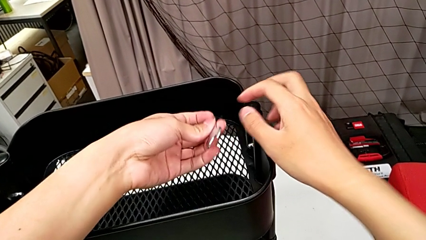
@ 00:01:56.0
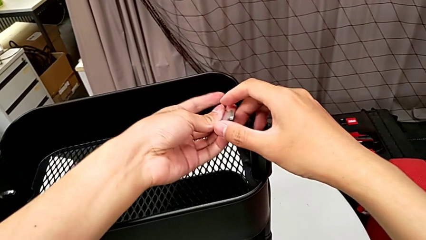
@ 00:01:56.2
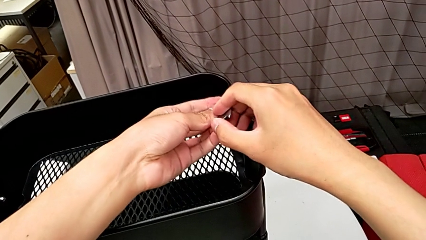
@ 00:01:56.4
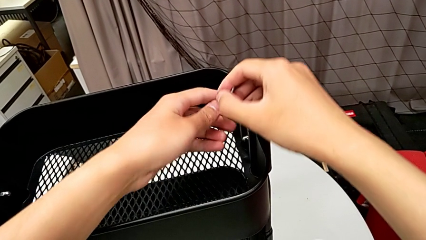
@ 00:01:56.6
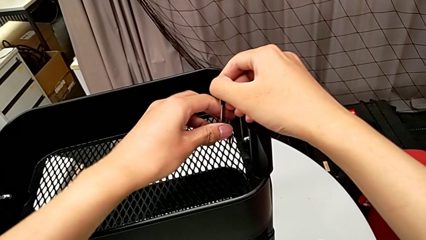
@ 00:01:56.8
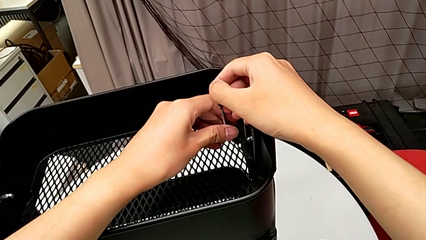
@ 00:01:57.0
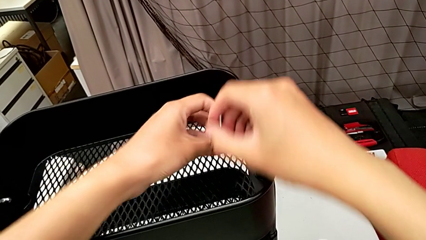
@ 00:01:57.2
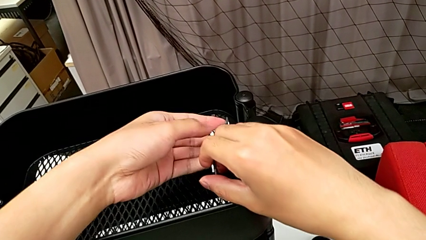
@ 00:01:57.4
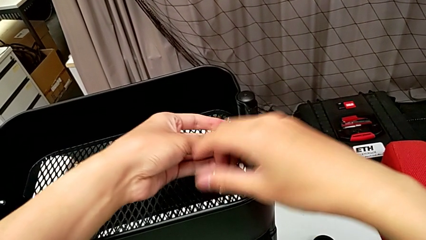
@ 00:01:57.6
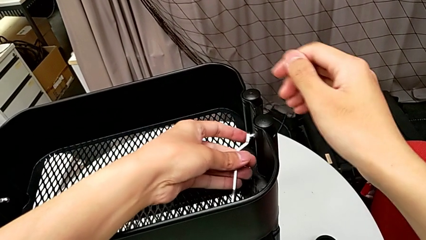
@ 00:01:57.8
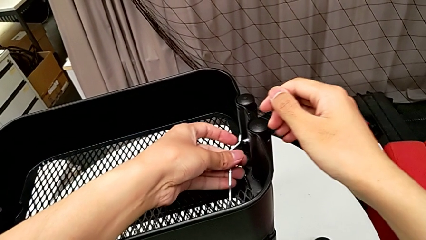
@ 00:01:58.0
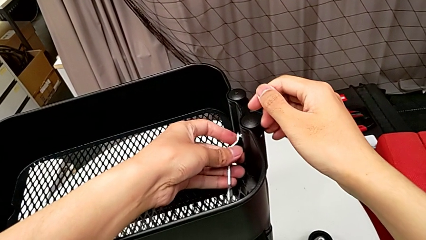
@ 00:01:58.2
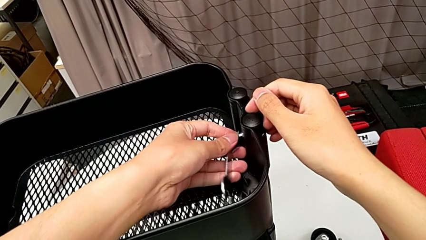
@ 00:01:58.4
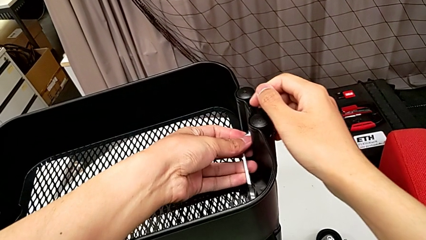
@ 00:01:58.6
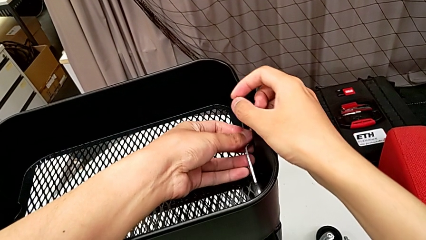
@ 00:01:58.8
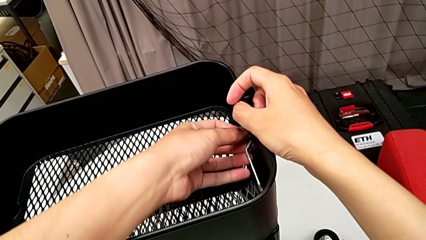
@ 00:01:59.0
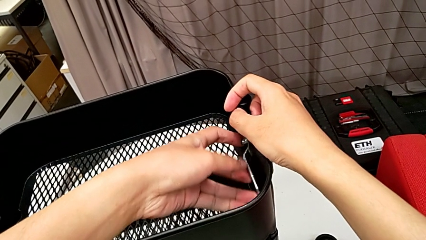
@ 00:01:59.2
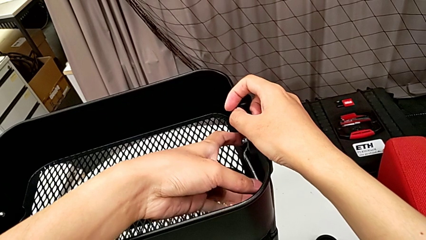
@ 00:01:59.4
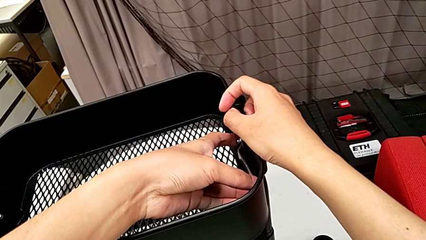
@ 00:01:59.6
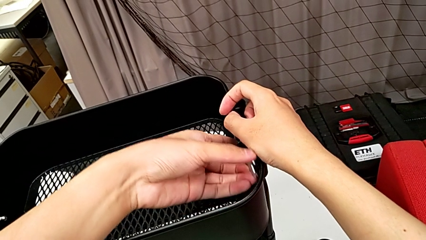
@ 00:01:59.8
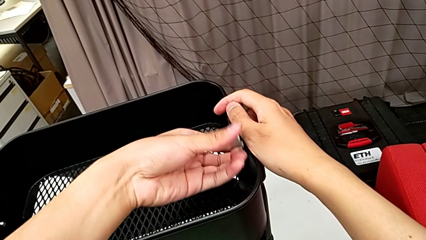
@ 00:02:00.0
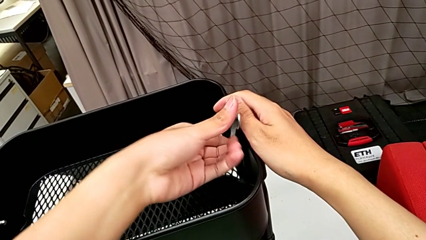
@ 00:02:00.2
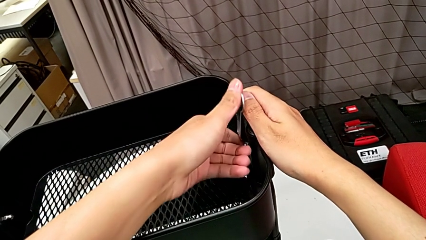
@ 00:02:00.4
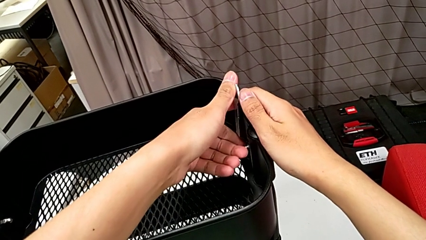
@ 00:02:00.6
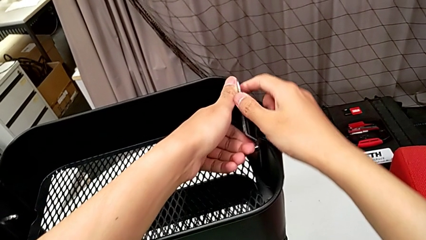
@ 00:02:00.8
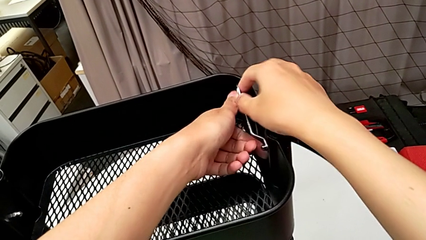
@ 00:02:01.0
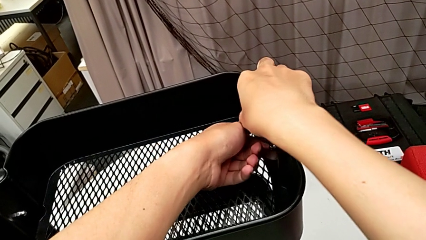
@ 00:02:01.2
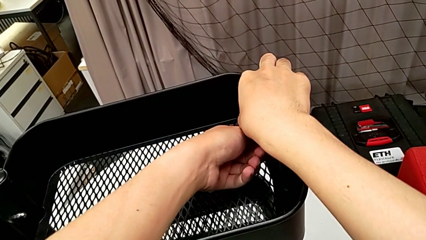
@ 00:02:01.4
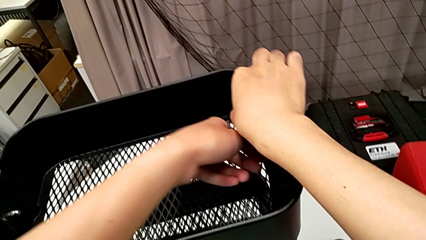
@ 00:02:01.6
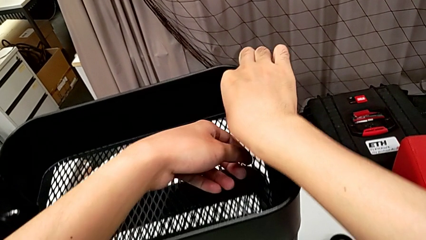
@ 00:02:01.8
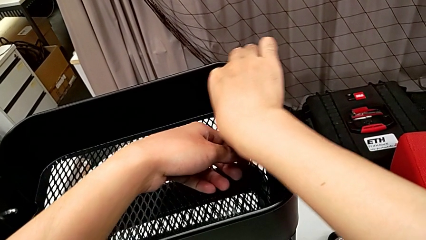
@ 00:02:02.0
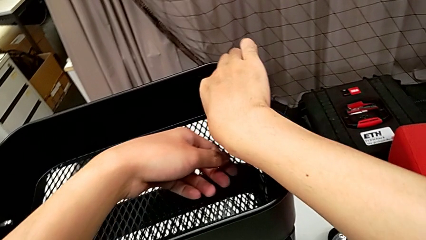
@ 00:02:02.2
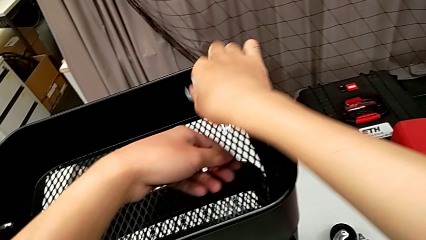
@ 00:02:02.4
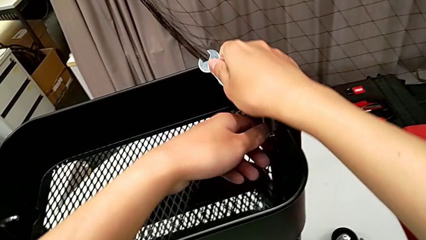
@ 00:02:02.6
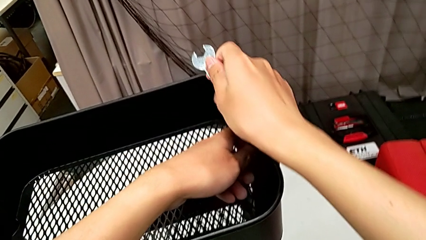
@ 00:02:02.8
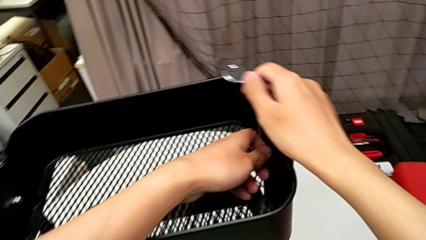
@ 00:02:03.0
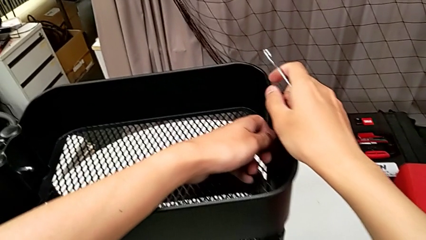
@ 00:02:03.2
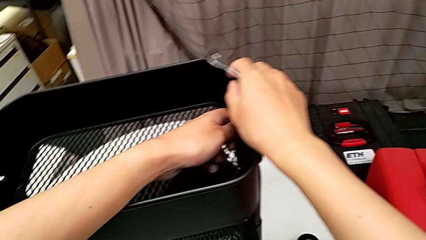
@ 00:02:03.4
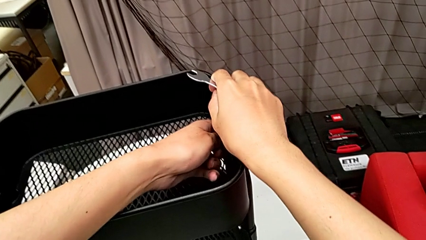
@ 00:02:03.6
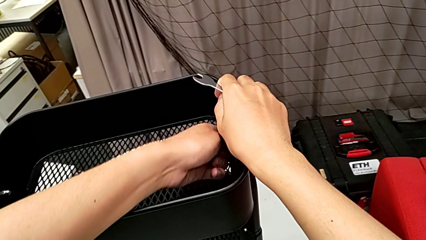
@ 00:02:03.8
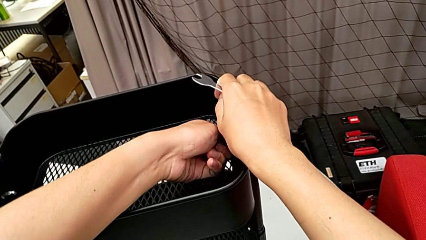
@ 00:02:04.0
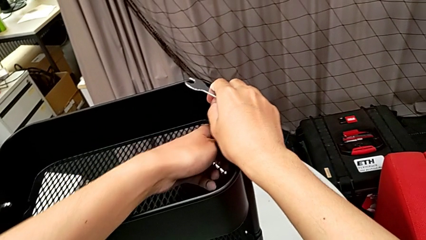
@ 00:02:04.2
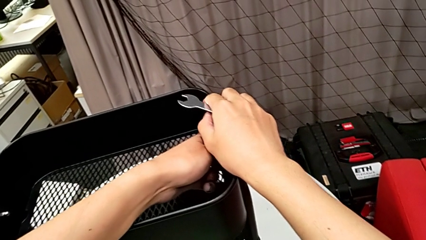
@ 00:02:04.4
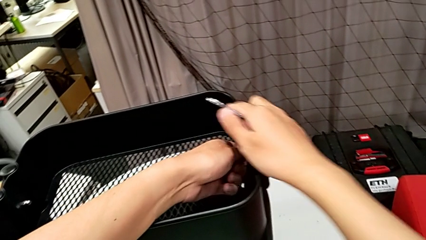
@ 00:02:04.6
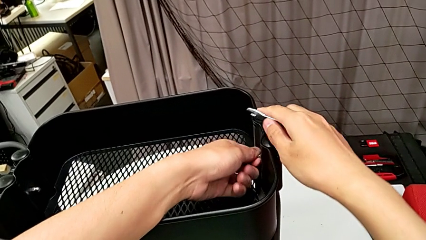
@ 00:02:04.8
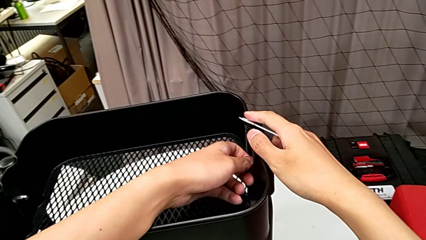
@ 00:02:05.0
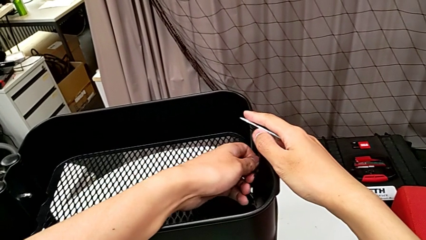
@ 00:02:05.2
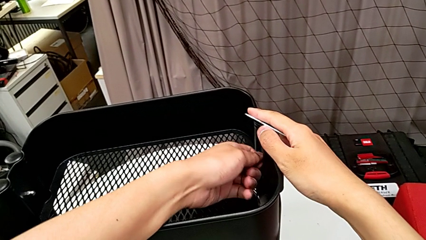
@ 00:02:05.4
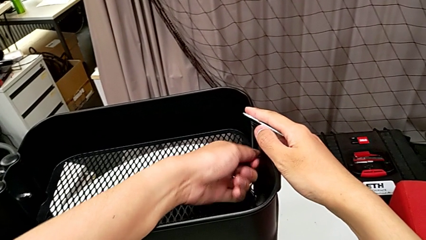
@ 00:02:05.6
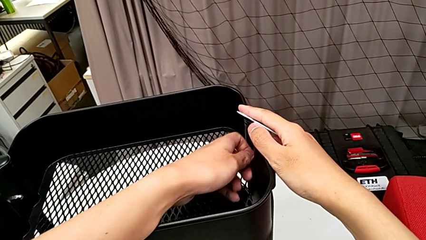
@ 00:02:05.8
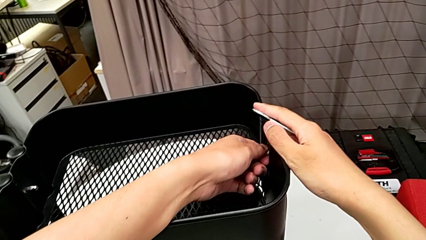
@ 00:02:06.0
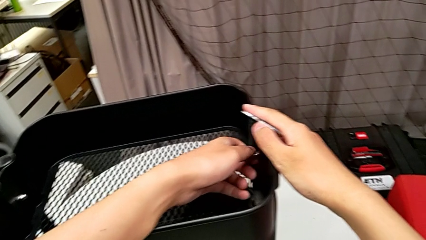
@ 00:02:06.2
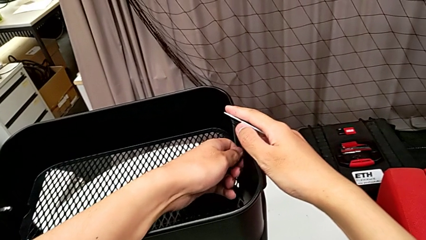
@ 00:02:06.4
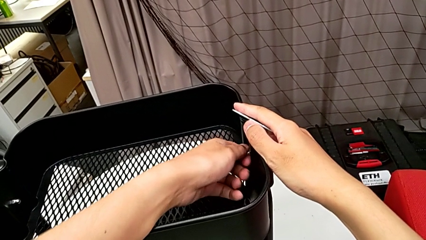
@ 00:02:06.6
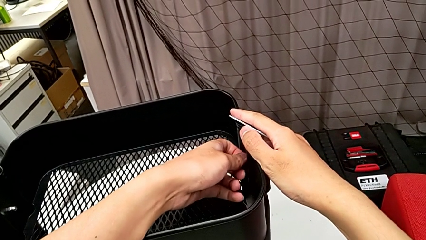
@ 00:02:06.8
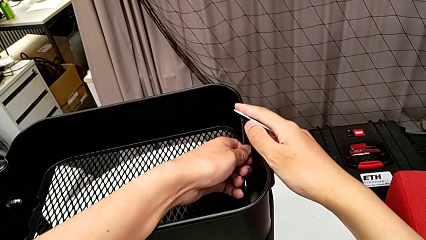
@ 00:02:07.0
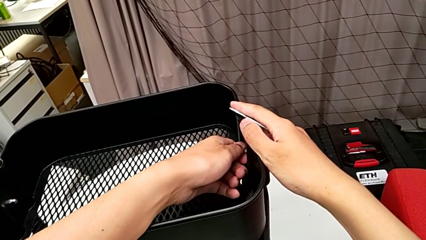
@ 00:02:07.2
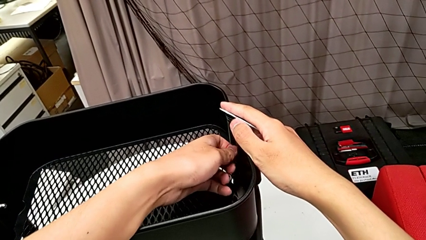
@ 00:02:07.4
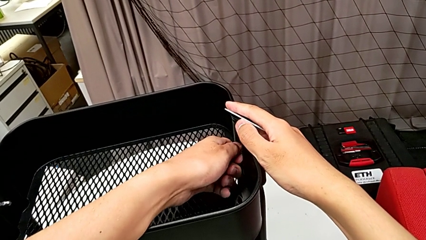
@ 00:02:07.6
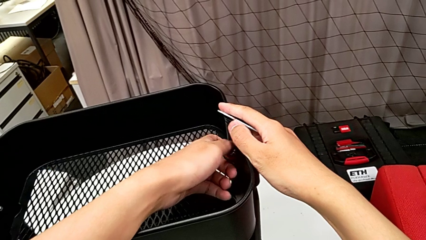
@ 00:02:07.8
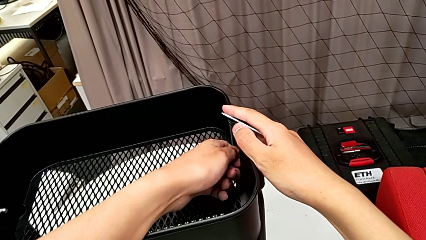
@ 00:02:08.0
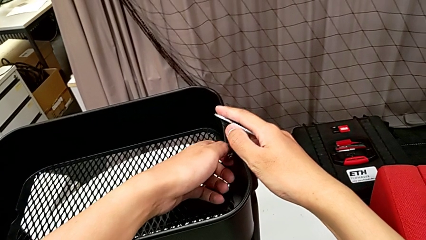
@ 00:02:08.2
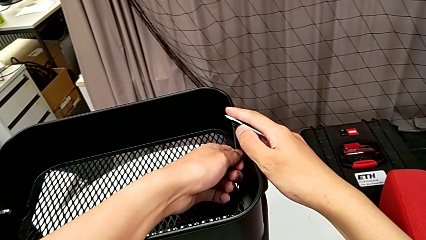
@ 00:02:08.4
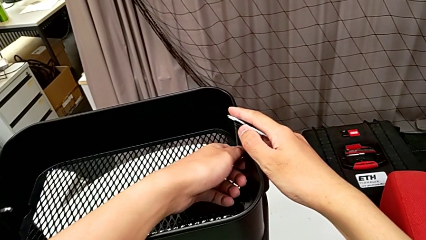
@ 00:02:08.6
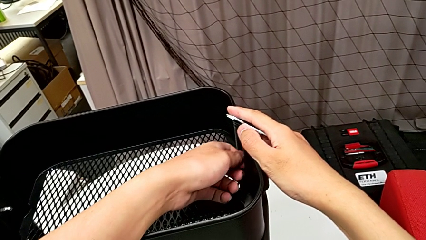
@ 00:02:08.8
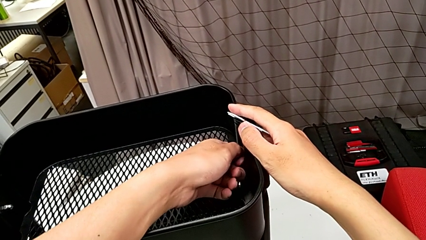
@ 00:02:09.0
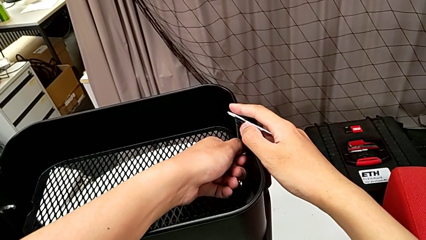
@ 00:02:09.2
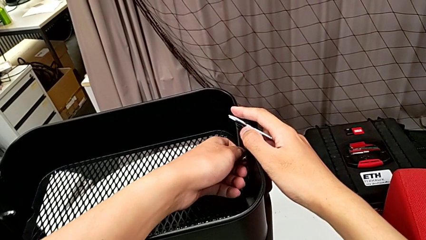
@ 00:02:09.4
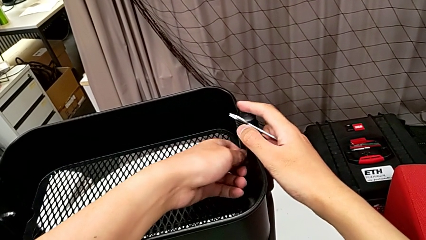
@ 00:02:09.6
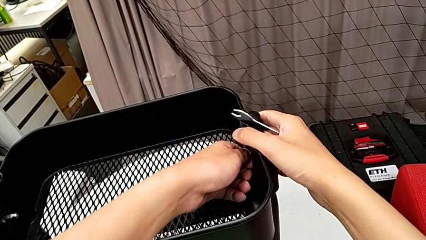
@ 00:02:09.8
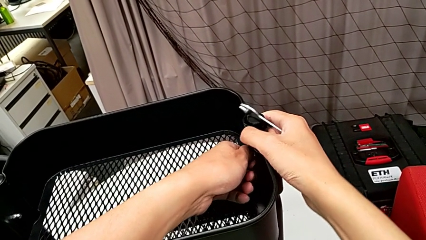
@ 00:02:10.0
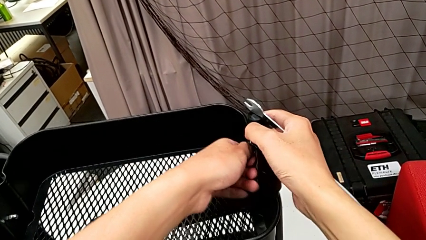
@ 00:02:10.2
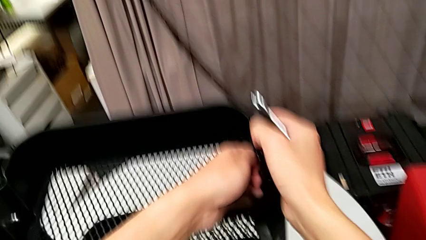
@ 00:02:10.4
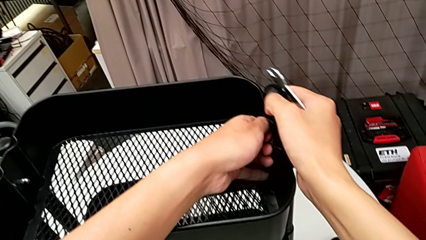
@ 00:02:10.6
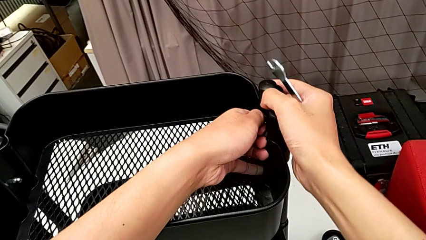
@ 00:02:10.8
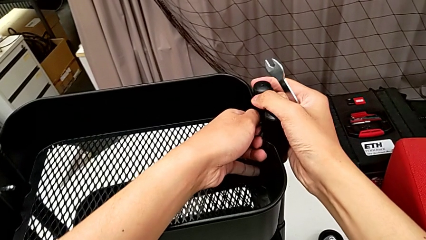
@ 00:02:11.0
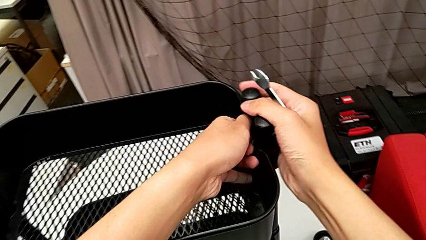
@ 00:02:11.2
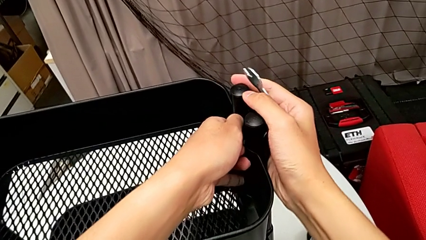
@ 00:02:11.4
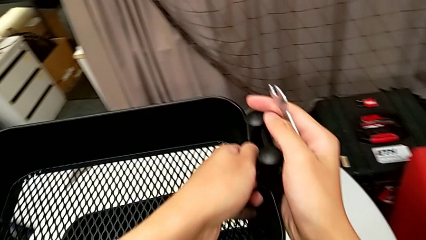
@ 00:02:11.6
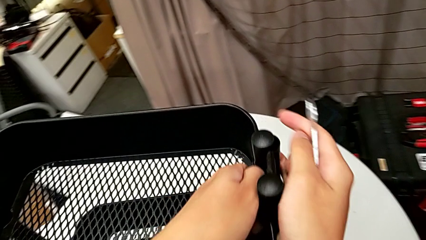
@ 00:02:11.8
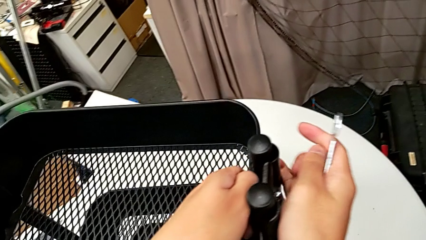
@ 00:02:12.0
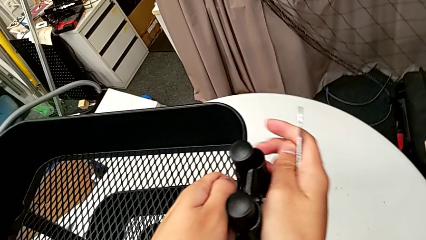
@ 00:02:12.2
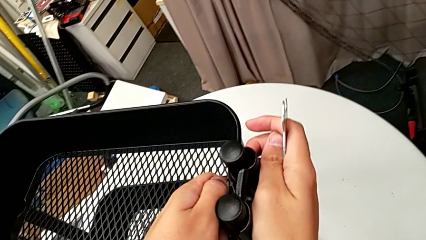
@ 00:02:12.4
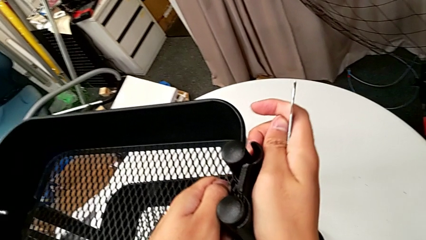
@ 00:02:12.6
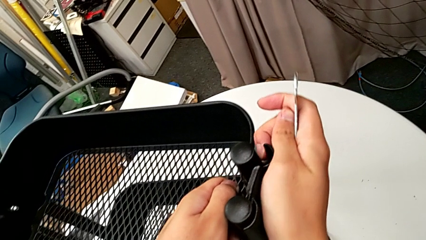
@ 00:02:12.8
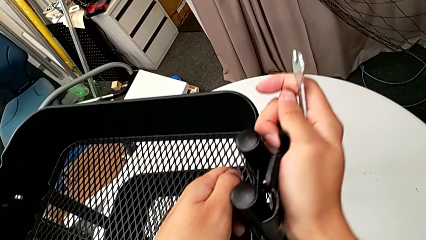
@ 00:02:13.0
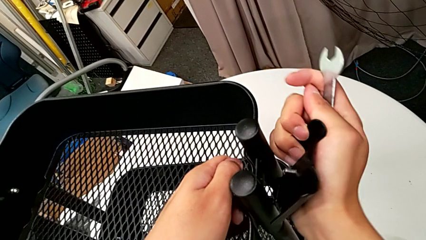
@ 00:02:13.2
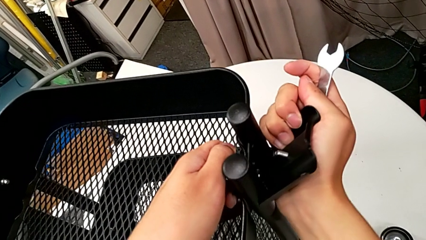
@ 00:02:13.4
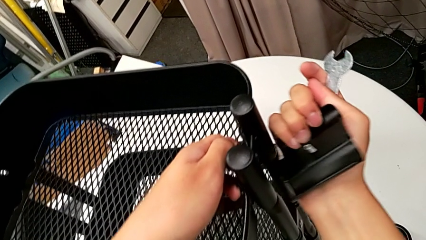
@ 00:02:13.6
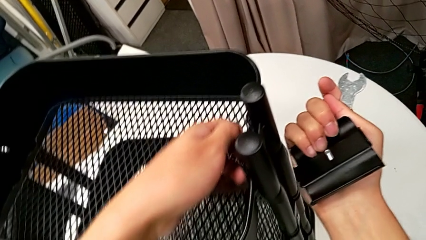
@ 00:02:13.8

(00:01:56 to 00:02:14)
The camera wearer is disassembling the top grid tray of the rolling cart. They rotate the hexagonal wrench, insert it, unscrew the hexagon cap nut and withdraw the hexagonal wrench. They unscrew the hexagon cap nut, disassemble the bracket with the right hand and disassemble the hexagon cap nut with the left hand.
